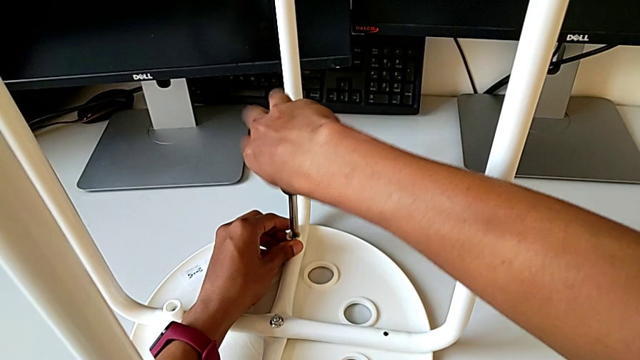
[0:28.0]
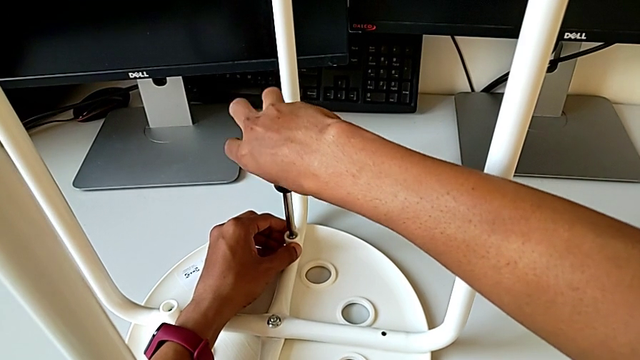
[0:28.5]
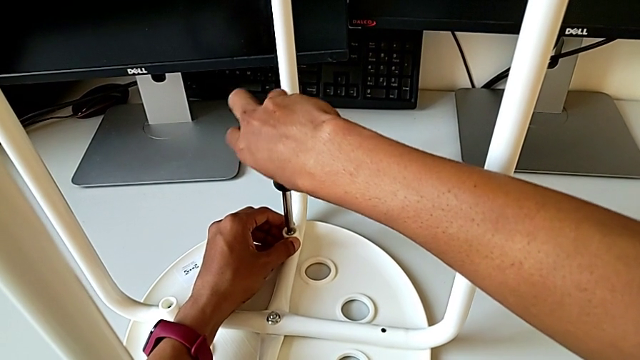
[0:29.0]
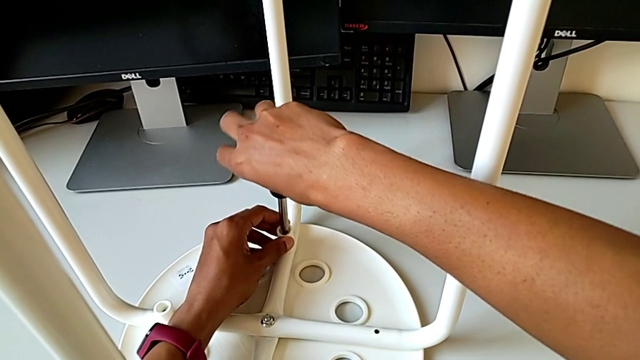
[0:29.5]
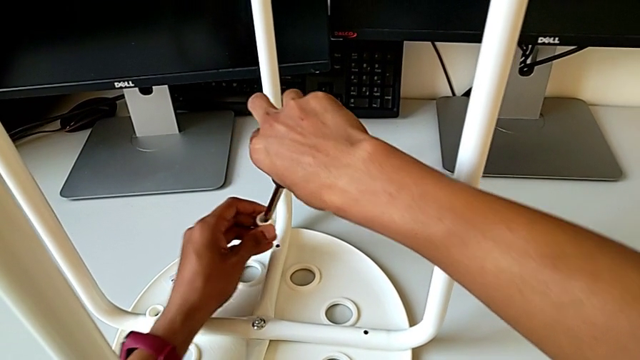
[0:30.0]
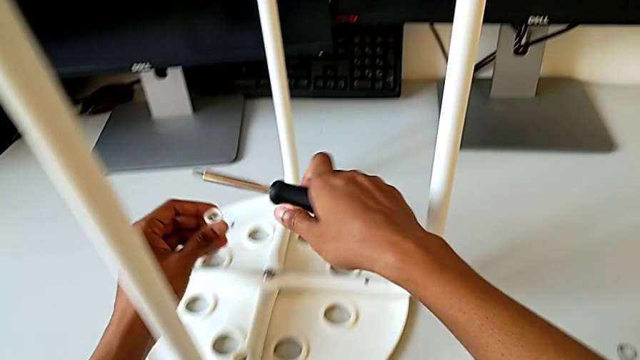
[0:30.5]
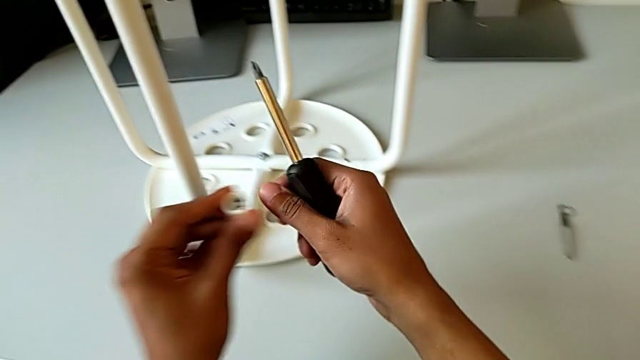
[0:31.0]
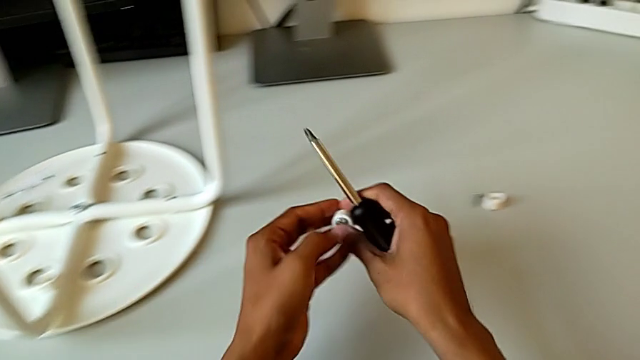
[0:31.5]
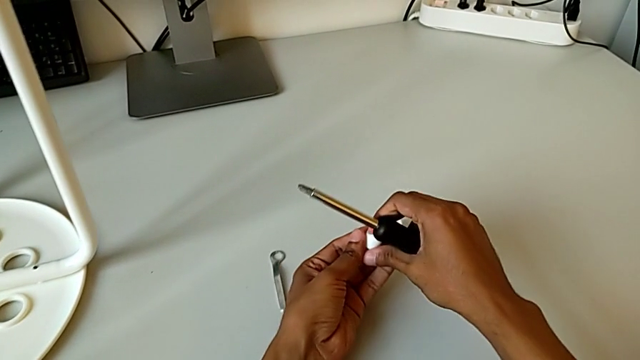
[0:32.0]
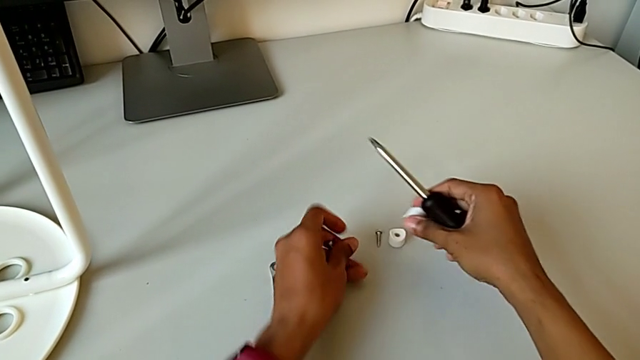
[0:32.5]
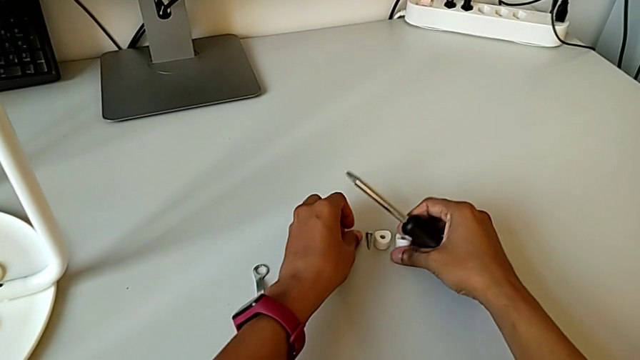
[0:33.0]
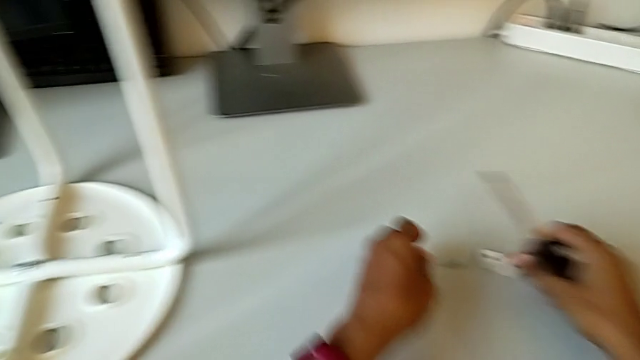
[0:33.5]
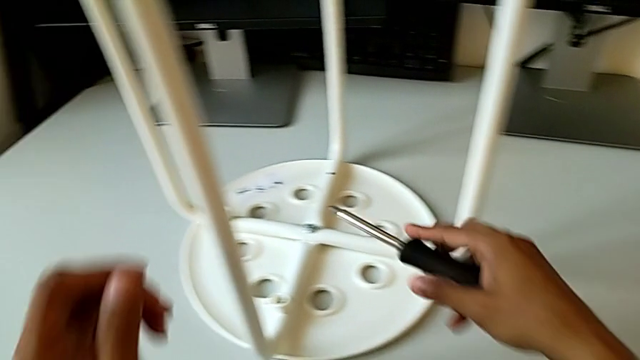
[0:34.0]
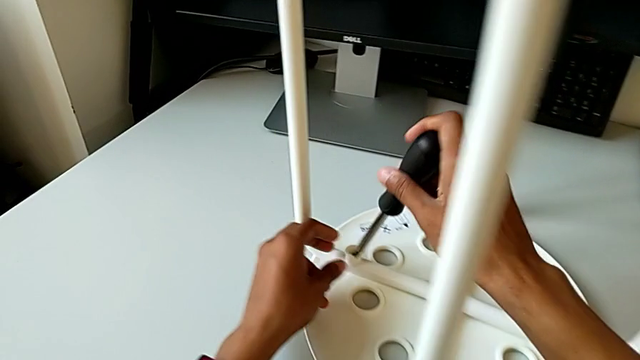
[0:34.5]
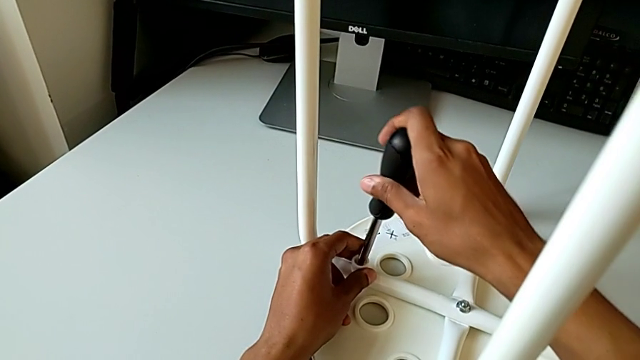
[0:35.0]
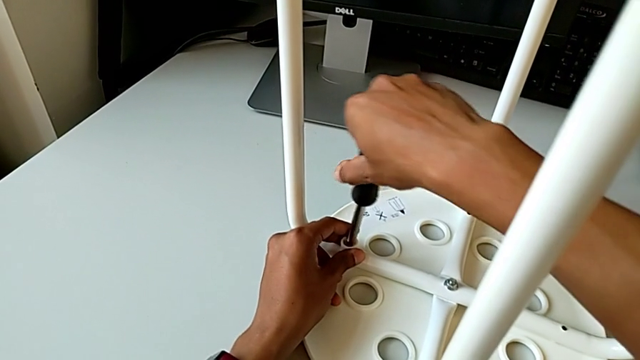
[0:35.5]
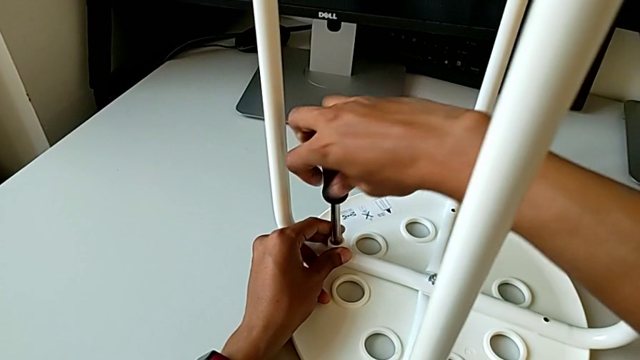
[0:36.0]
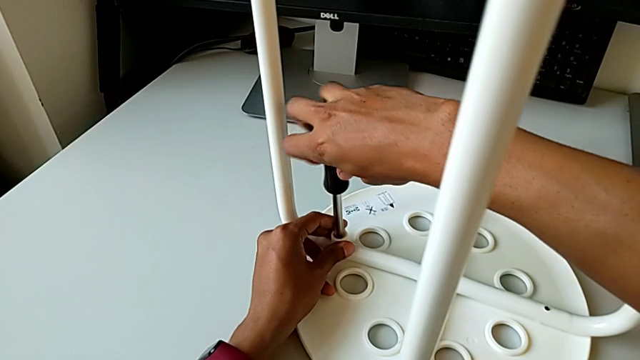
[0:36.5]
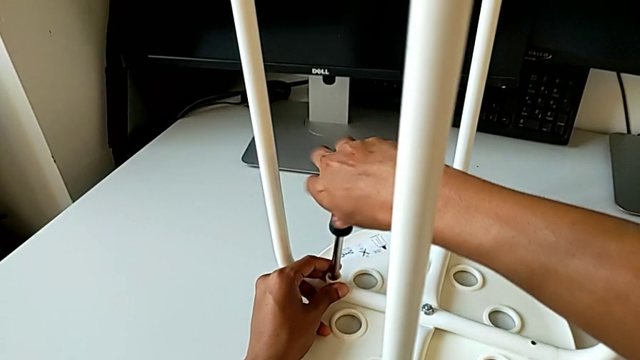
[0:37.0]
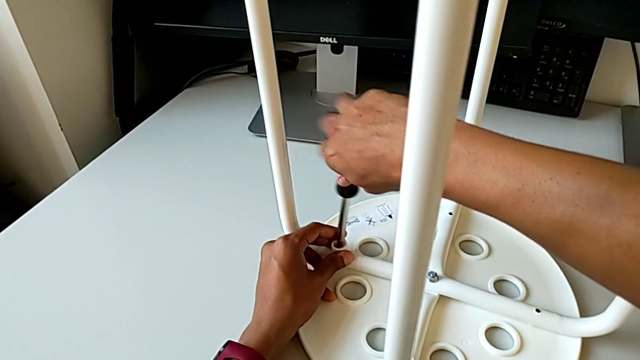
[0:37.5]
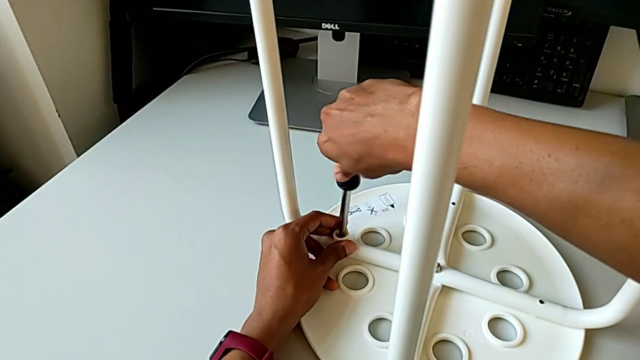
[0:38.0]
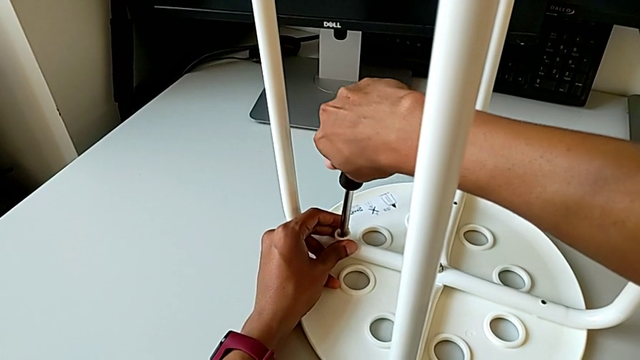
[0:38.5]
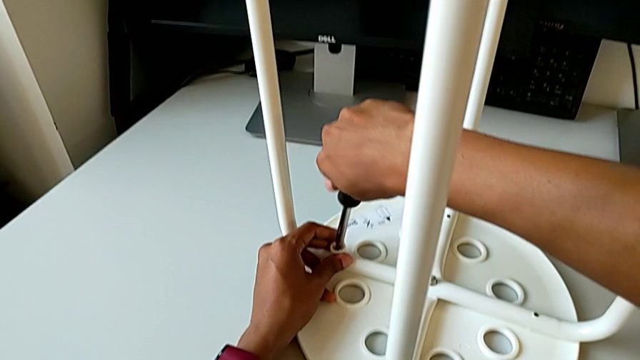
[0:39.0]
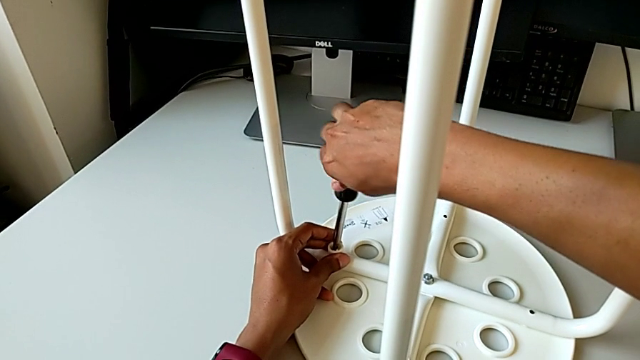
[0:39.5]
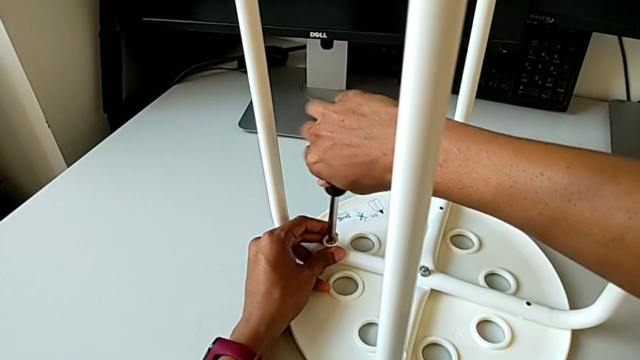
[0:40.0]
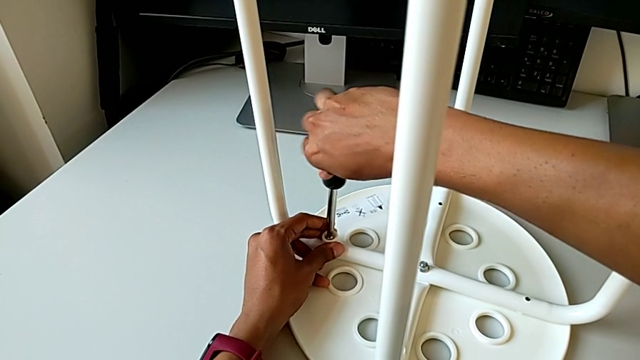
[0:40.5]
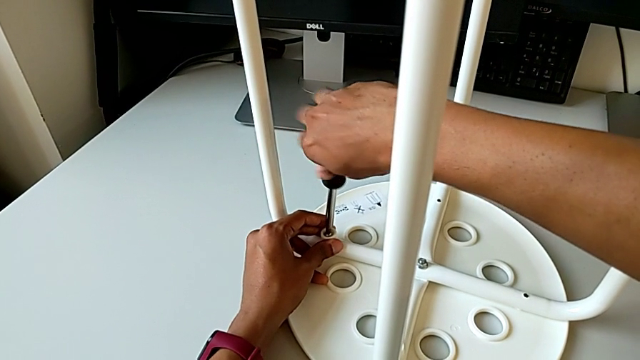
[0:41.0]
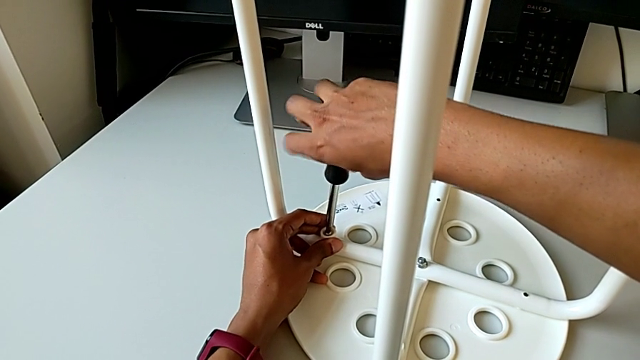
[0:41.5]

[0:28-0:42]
The camera wearer is disassembling the screws. They withdraw the second washer, disassemble the second screw, place it, insert the screw with the right hand and unscrew the third screw with the right hand.

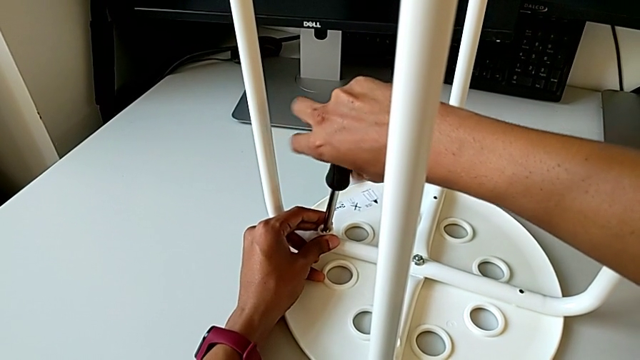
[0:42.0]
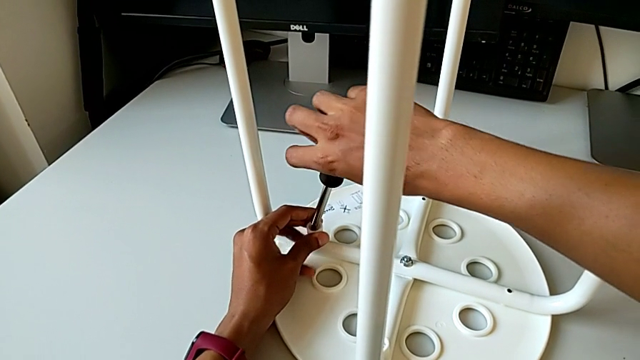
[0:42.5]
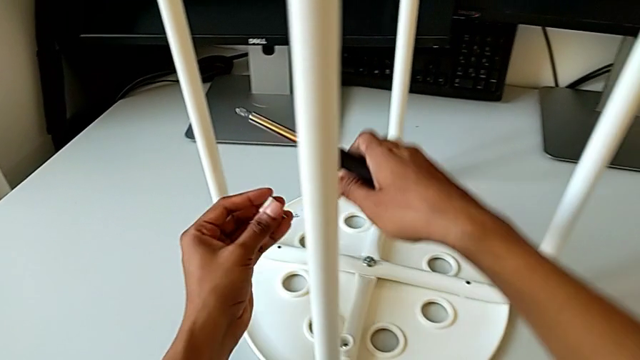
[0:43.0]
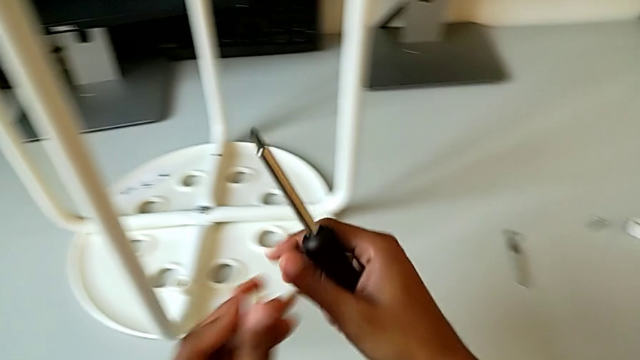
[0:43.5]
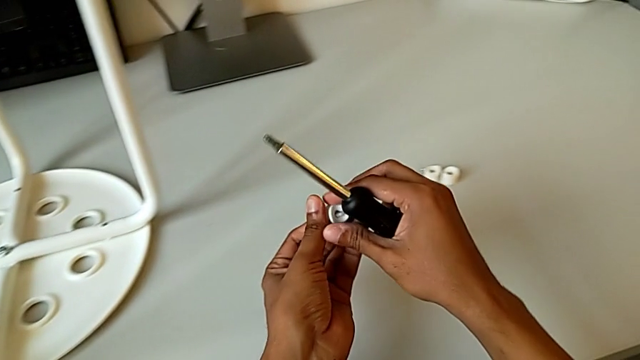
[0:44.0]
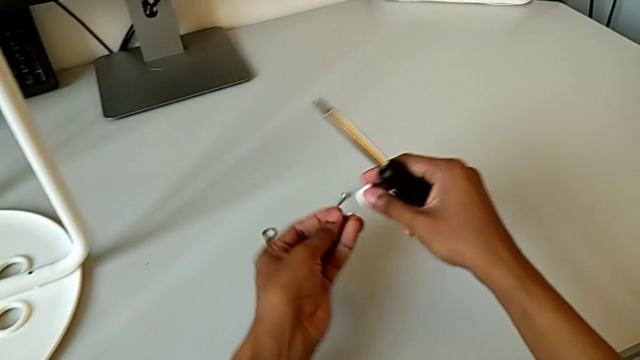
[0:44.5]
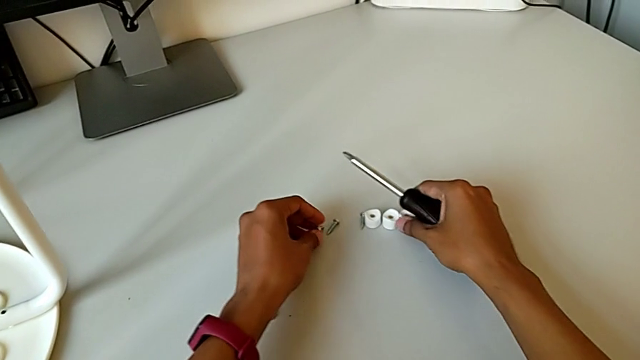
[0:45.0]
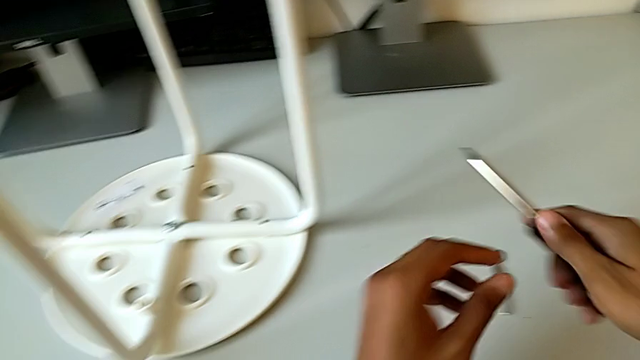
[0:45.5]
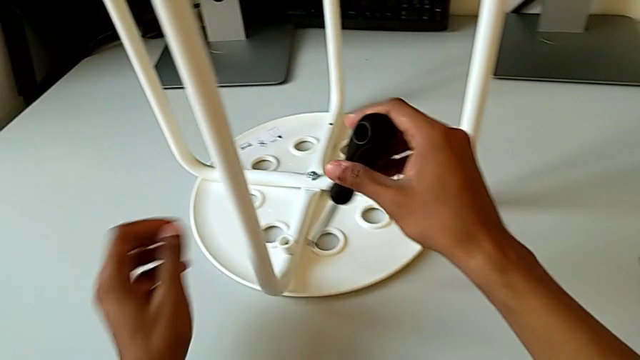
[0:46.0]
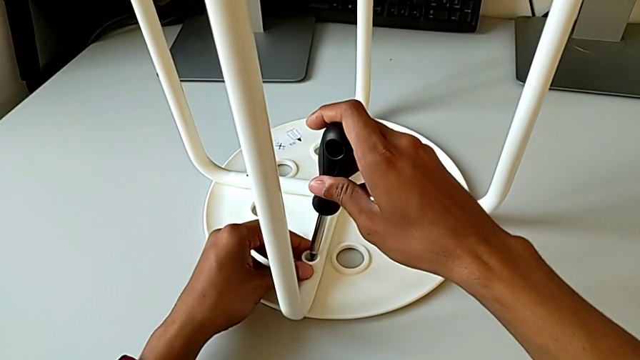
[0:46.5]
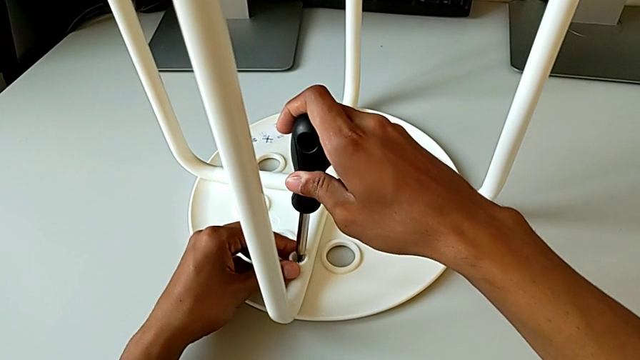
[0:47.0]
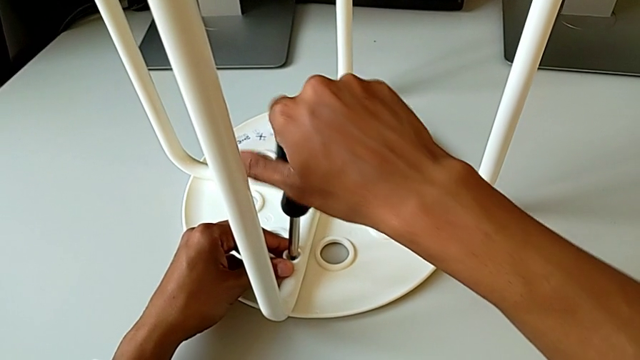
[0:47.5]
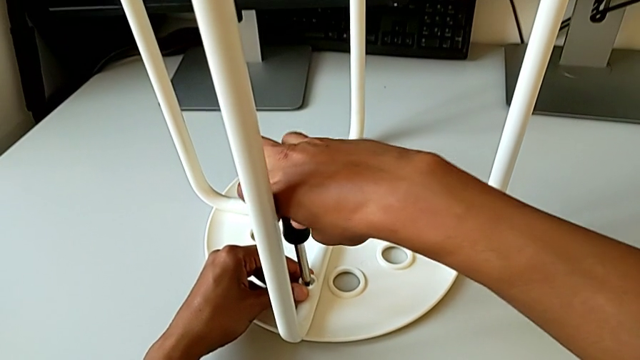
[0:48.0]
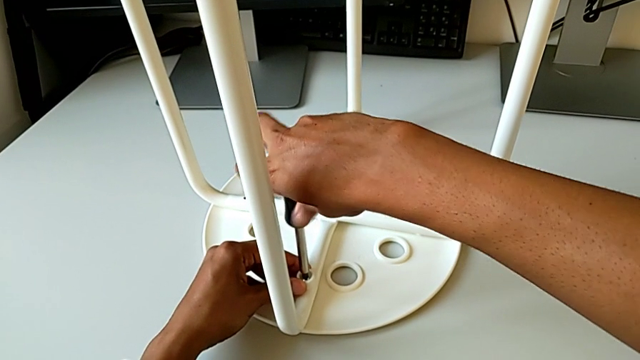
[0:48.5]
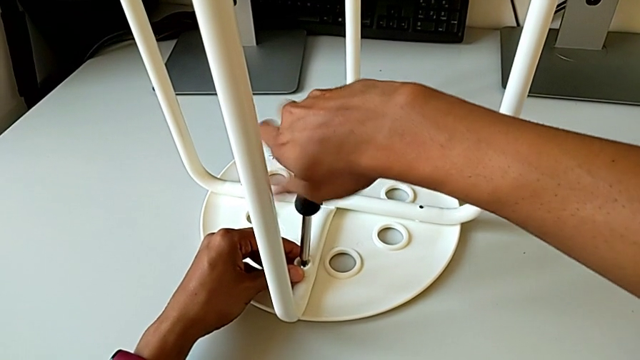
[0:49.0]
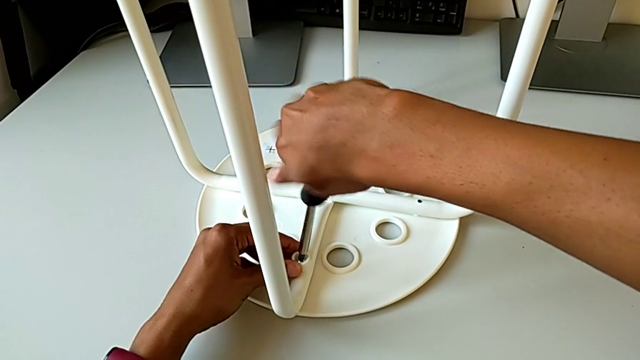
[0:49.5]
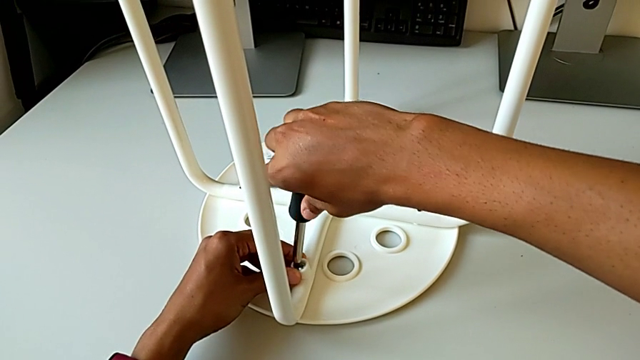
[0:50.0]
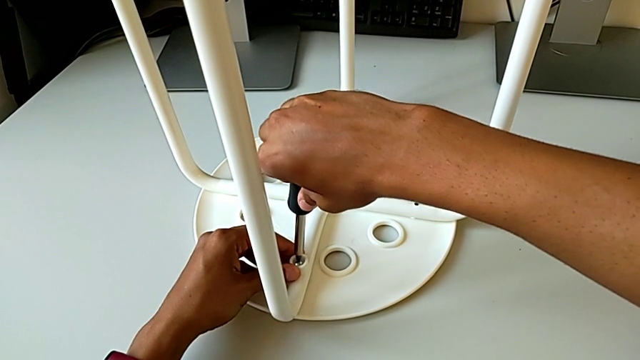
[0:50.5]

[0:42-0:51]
The camera wearer is disassembling the screws. They withdraw the third screw, disassemble it, place it, place the third washer, insert the fourth screw with the right hand and begin to unscrew it with the right hand.
